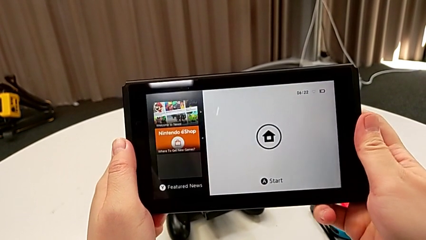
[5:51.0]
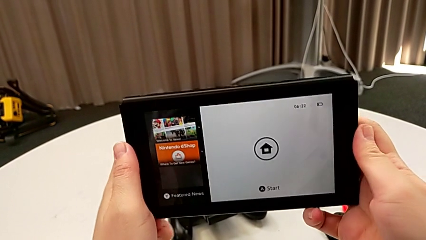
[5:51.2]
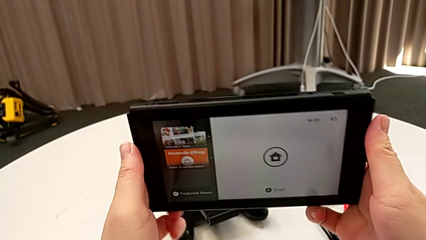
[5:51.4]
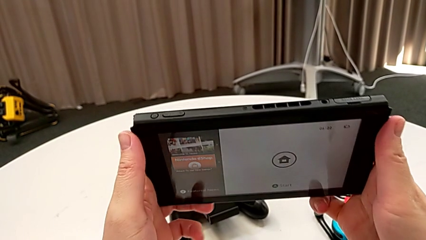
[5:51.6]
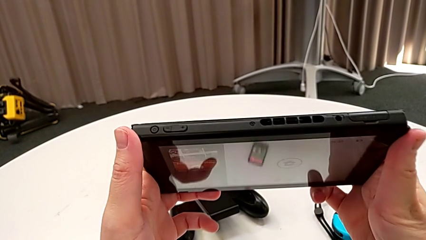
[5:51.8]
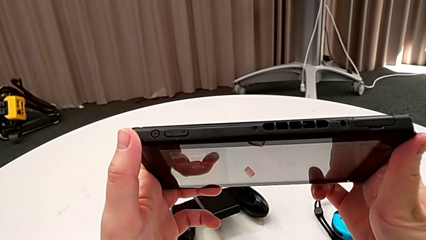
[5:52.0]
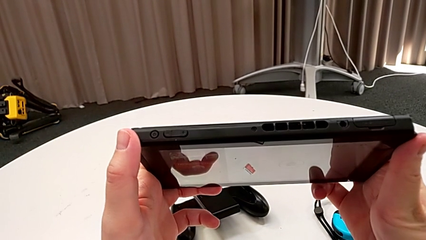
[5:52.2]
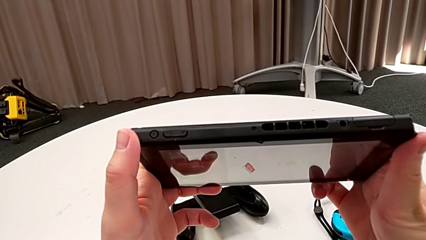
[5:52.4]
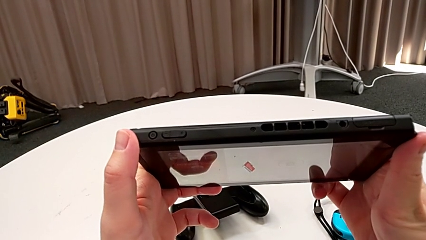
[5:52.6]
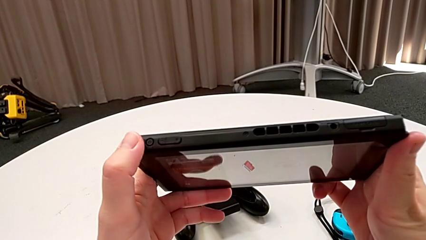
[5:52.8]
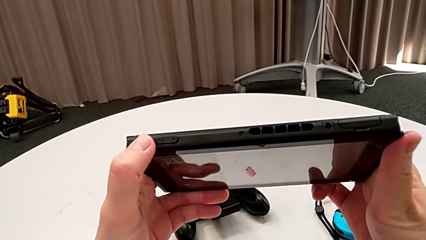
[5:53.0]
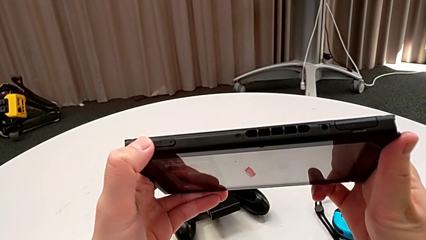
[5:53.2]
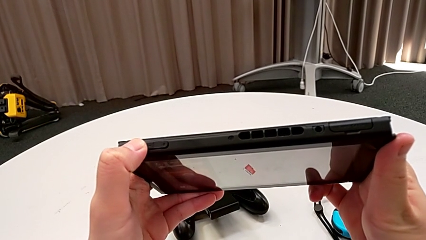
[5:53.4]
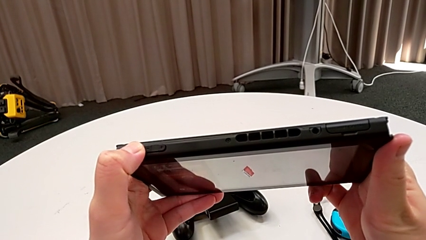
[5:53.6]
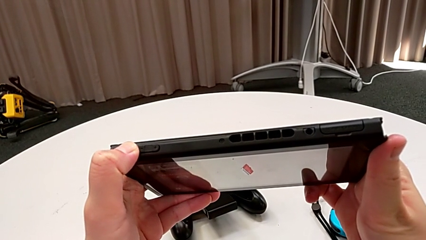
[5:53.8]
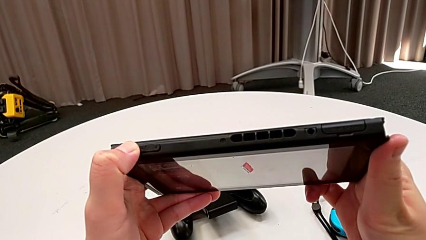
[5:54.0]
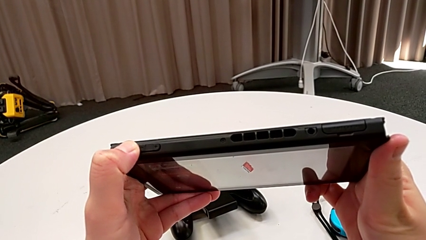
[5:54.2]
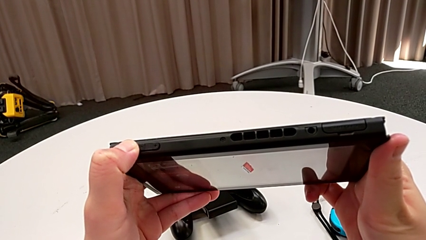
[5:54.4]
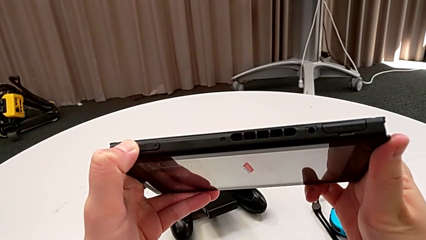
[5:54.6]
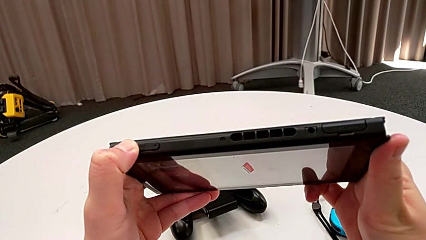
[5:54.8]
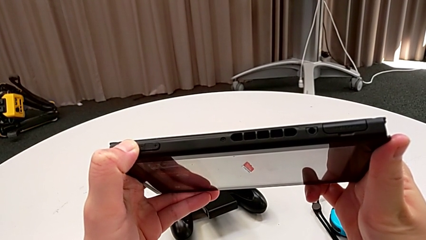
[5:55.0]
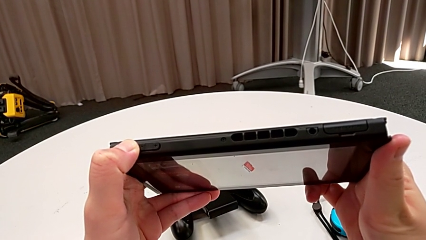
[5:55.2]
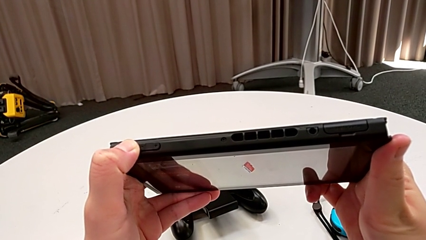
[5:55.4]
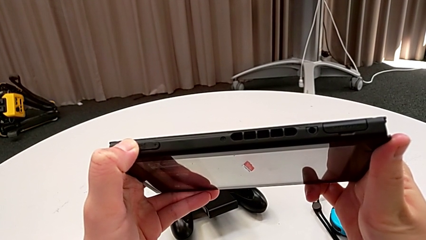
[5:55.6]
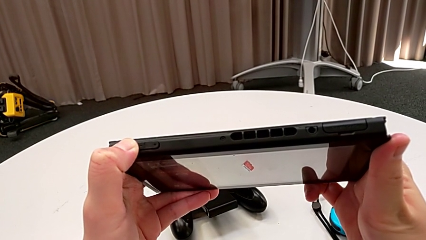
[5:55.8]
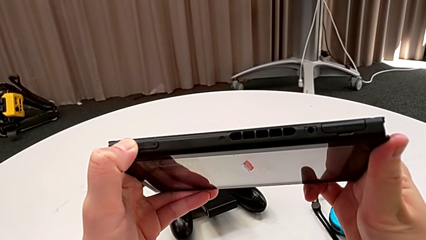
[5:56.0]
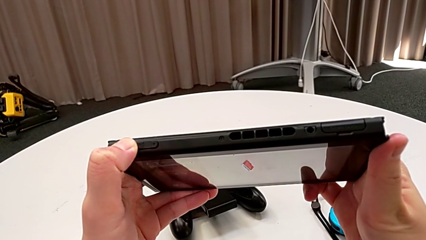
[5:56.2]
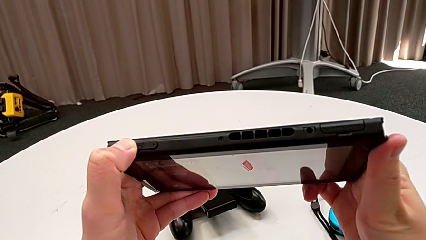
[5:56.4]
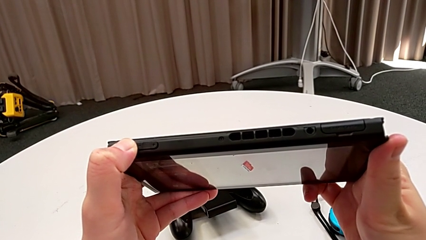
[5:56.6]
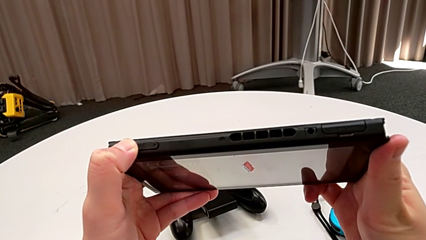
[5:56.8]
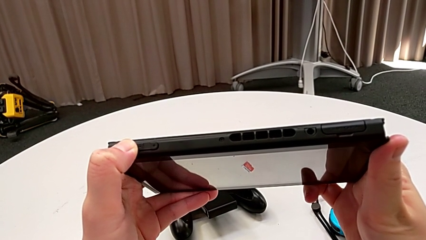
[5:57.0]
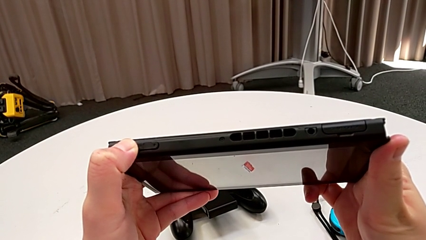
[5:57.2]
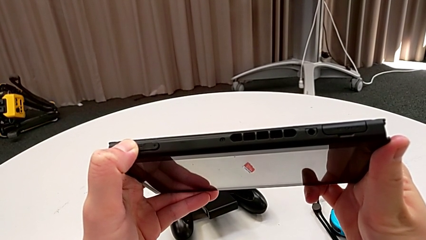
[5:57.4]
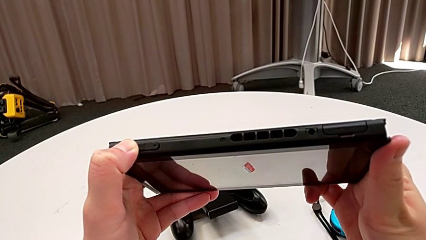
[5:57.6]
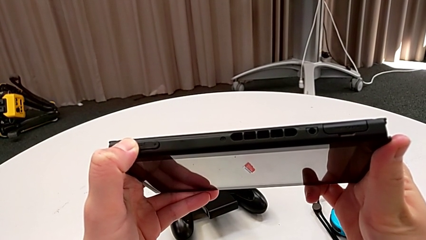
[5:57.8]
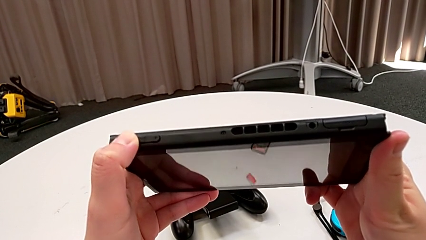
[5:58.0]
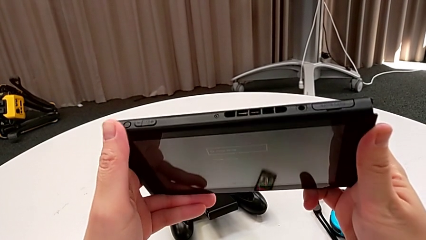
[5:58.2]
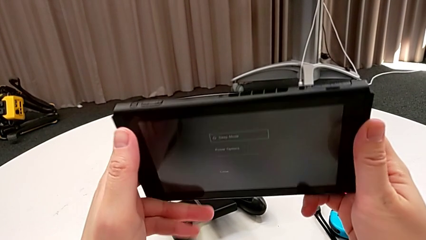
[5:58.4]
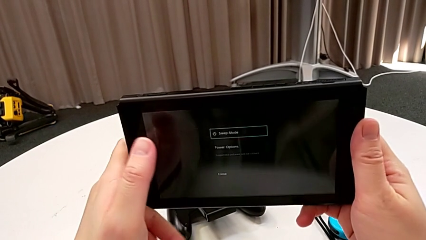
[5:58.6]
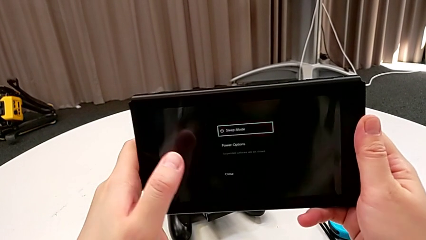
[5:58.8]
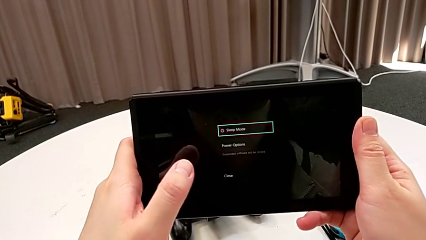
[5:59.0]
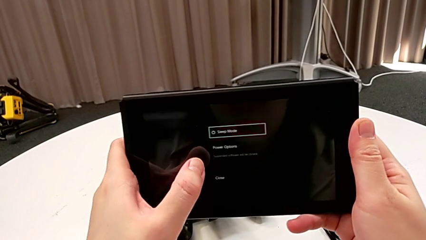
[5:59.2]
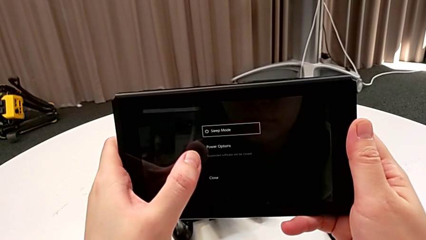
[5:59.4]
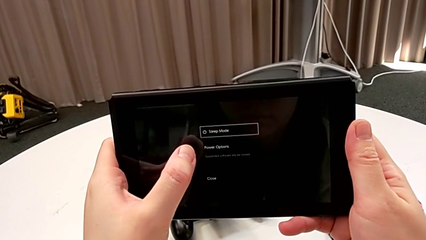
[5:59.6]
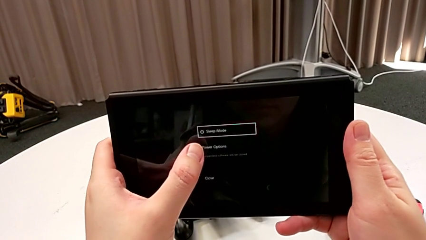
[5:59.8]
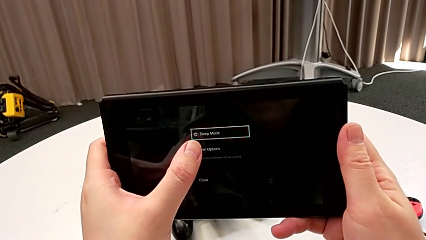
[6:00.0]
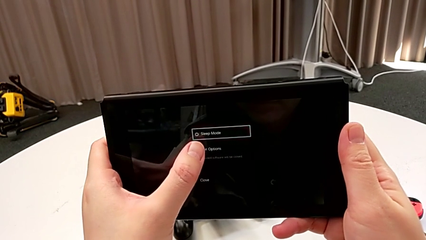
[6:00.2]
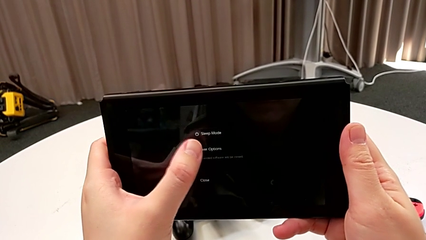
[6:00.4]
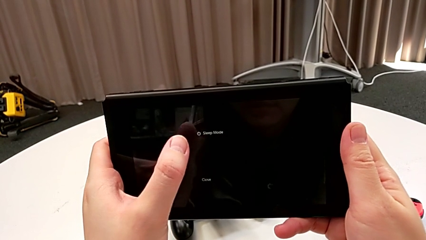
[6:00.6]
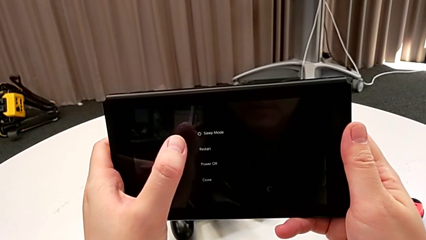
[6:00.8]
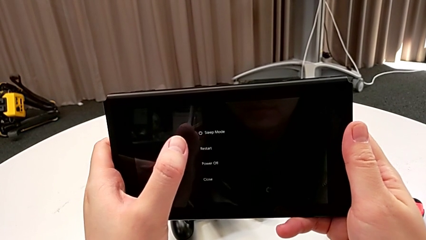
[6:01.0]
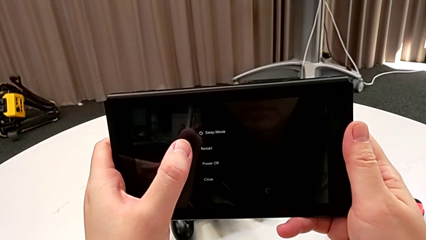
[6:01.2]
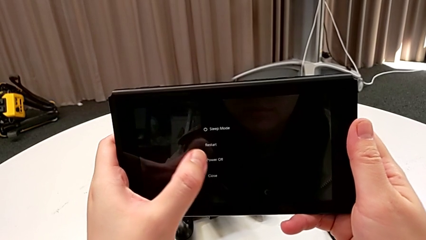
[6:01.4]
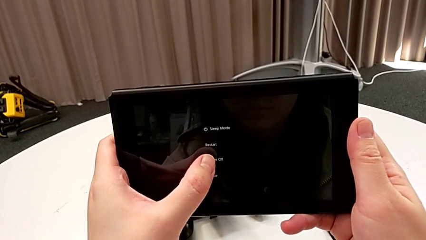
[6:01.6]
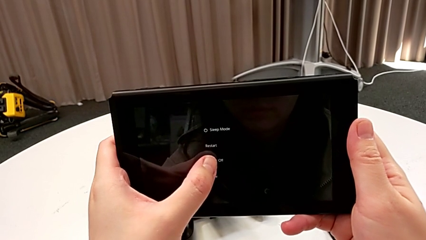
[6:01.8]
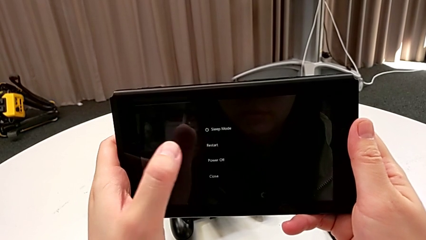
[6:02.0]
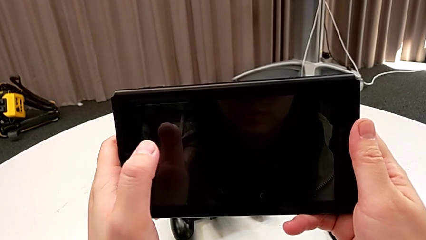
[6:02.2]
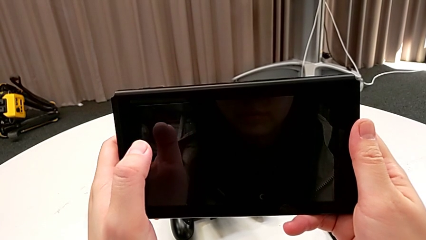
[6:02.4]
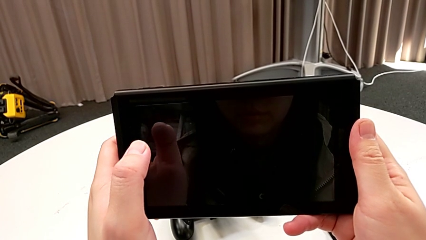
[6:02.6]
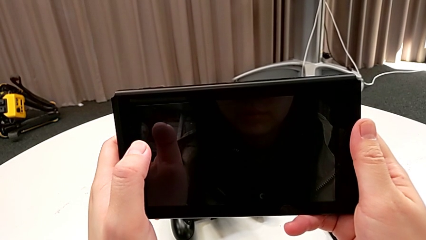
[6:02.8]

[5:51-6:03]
The camera wearer turns off the Nintendo Switch. They flip the Nintendo Switch, press the top button, flip the Nintendo Switch and press the touch screen twice.
